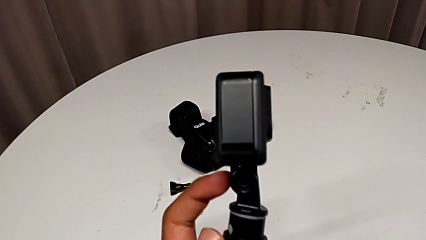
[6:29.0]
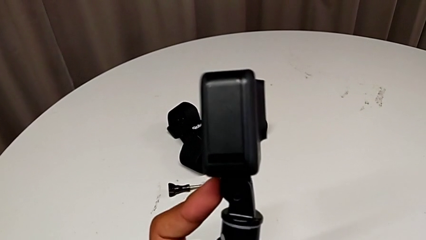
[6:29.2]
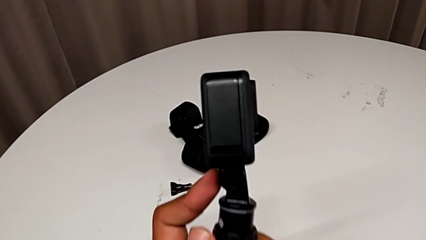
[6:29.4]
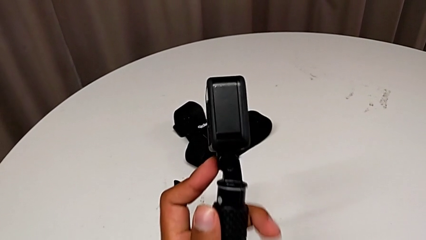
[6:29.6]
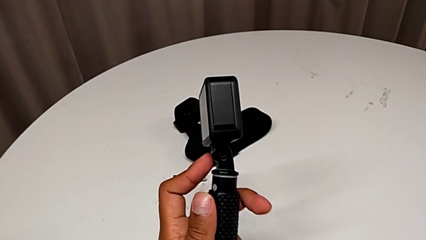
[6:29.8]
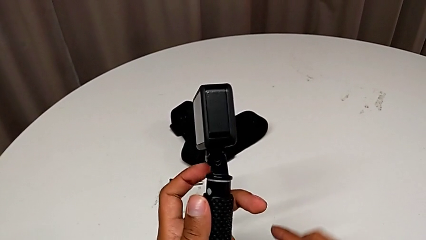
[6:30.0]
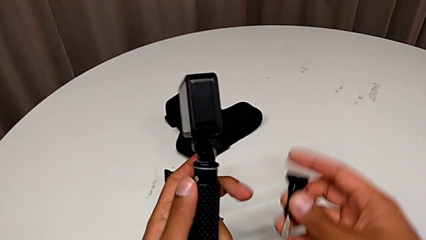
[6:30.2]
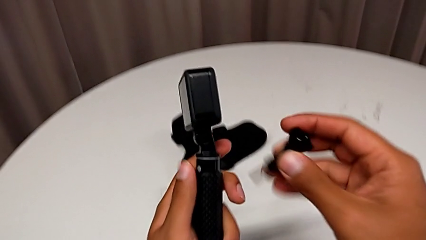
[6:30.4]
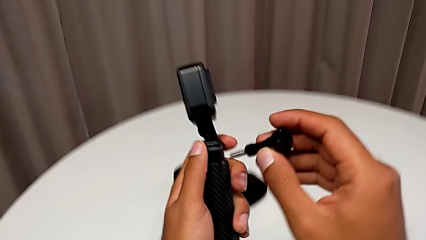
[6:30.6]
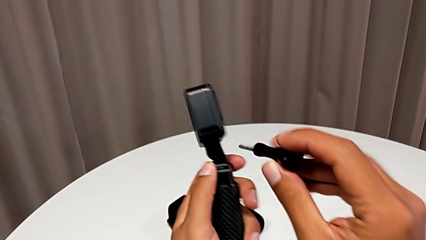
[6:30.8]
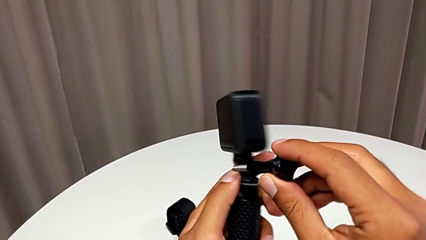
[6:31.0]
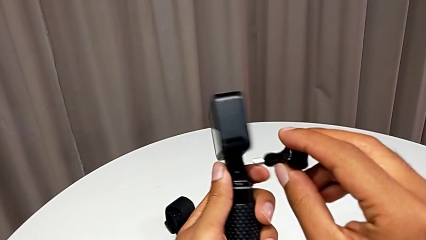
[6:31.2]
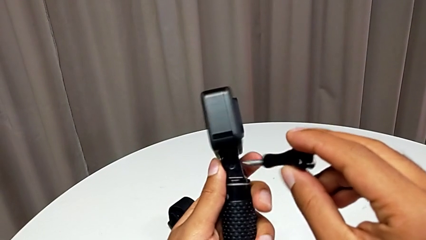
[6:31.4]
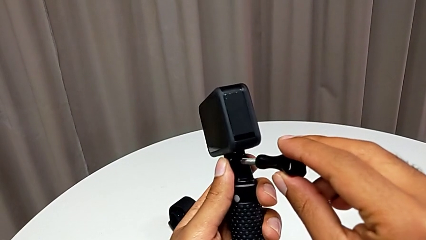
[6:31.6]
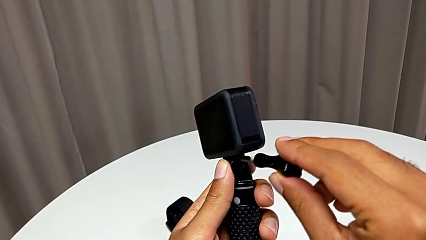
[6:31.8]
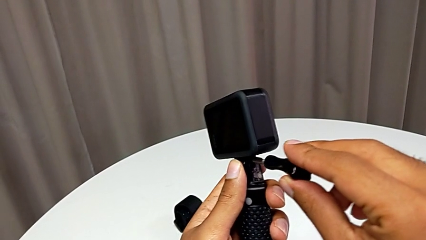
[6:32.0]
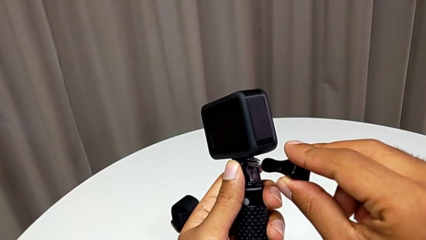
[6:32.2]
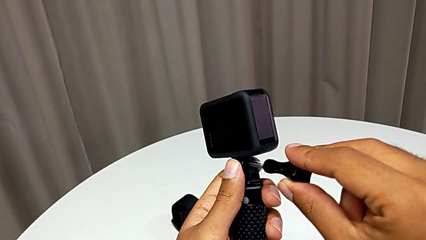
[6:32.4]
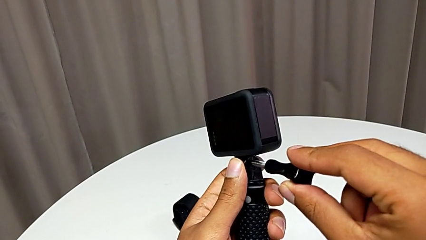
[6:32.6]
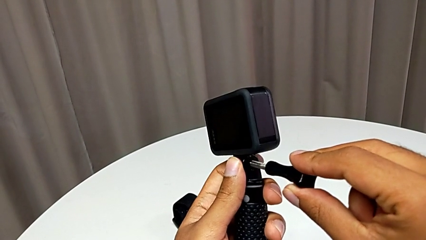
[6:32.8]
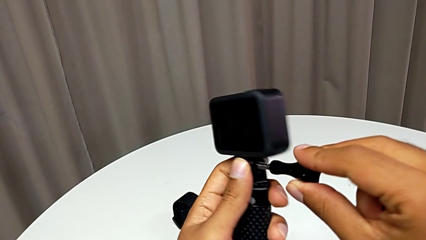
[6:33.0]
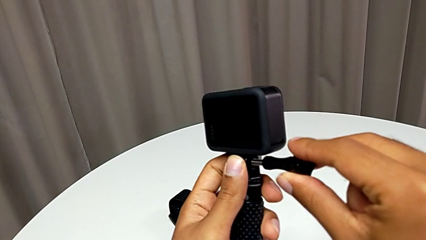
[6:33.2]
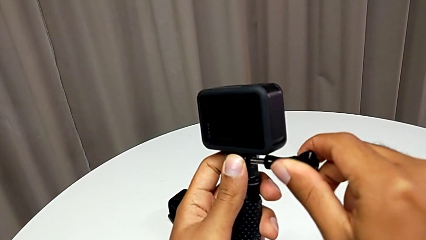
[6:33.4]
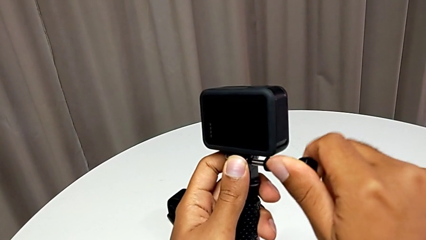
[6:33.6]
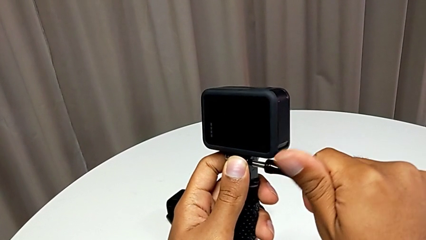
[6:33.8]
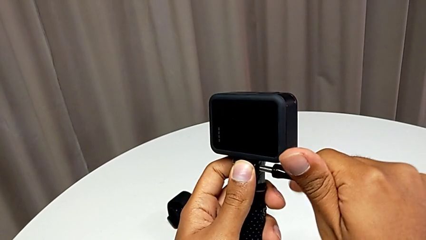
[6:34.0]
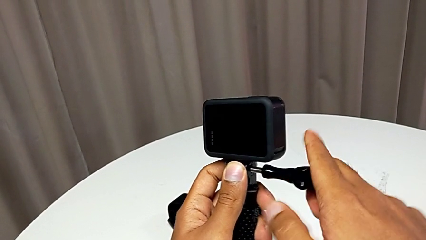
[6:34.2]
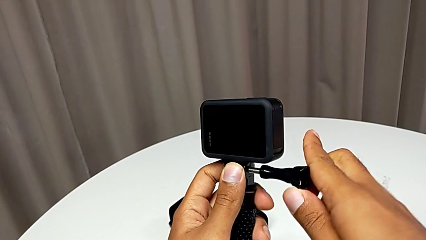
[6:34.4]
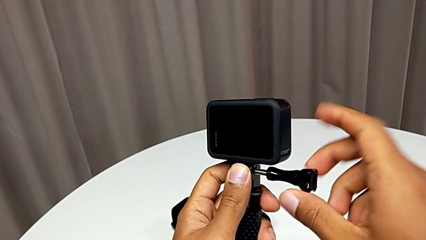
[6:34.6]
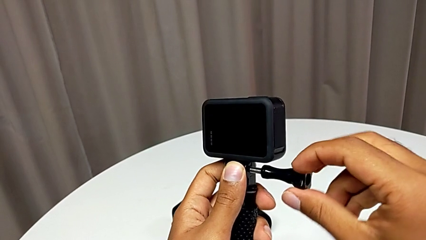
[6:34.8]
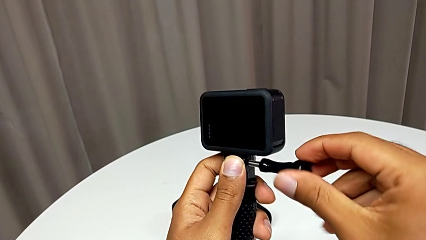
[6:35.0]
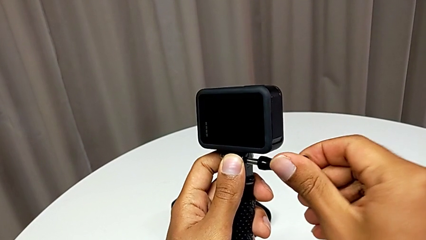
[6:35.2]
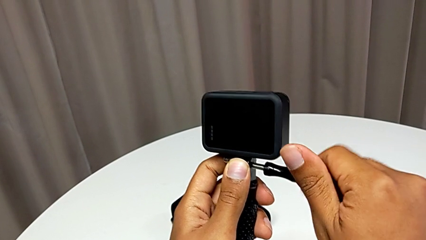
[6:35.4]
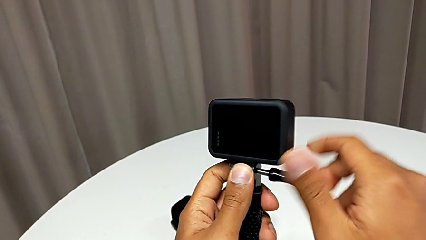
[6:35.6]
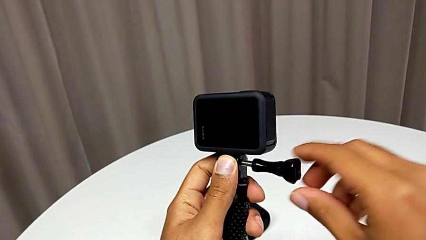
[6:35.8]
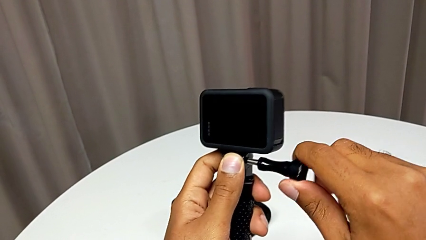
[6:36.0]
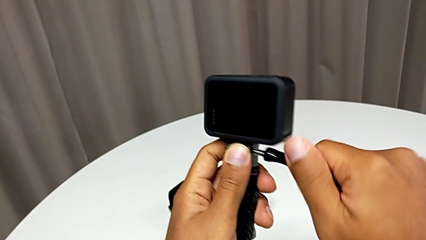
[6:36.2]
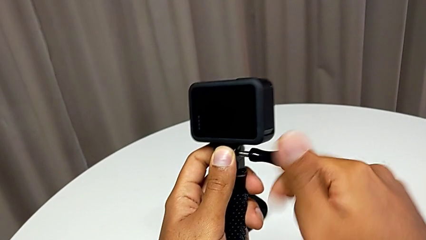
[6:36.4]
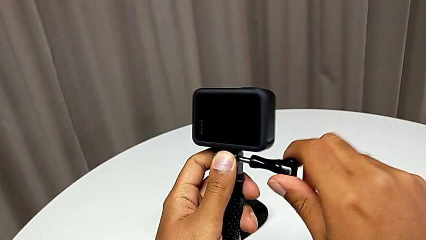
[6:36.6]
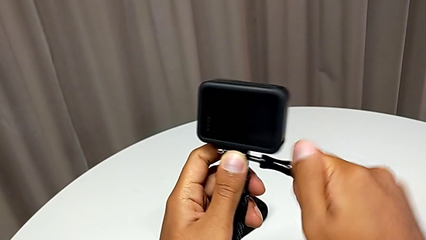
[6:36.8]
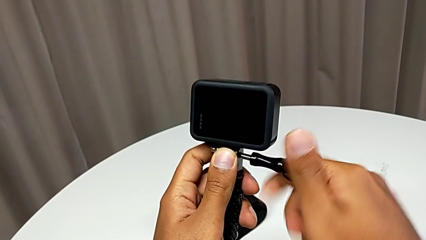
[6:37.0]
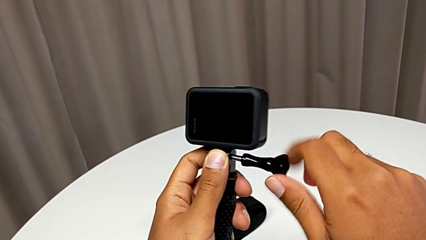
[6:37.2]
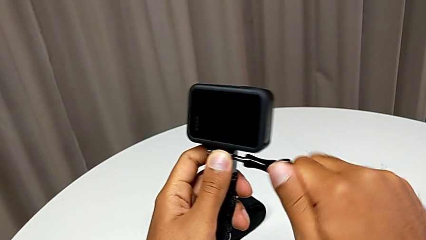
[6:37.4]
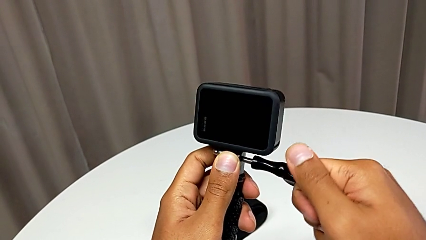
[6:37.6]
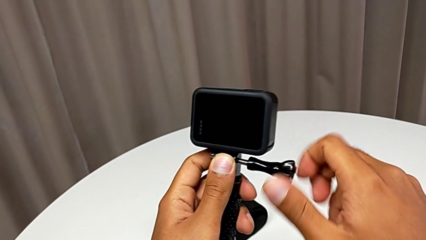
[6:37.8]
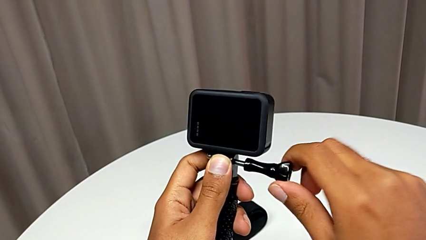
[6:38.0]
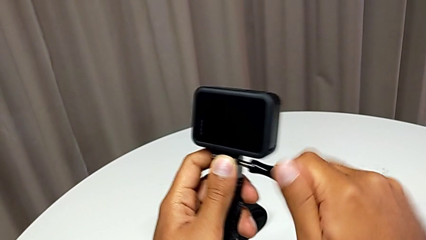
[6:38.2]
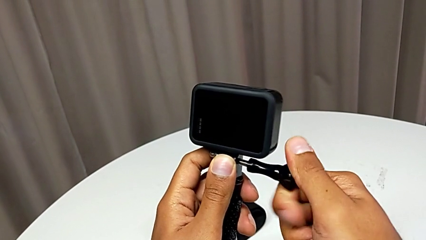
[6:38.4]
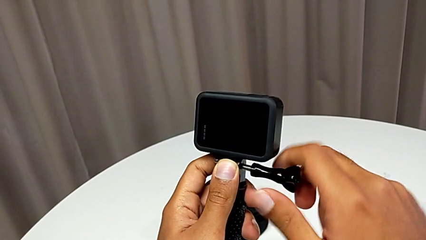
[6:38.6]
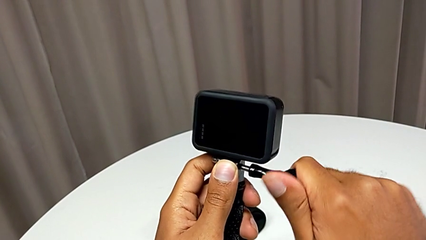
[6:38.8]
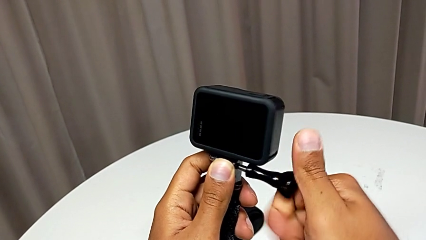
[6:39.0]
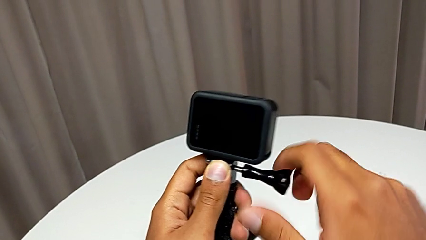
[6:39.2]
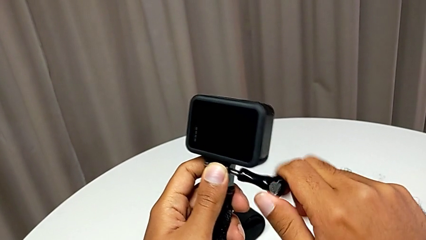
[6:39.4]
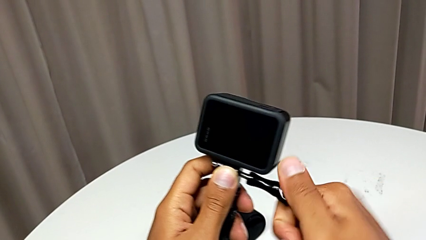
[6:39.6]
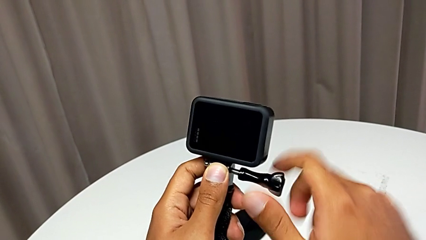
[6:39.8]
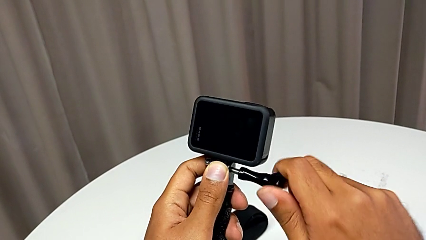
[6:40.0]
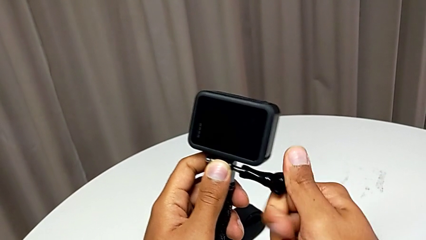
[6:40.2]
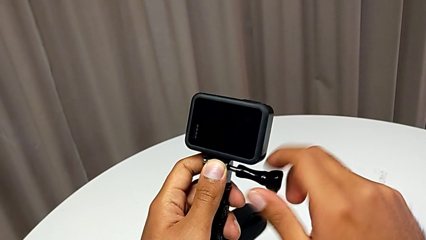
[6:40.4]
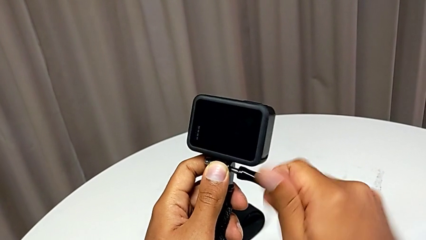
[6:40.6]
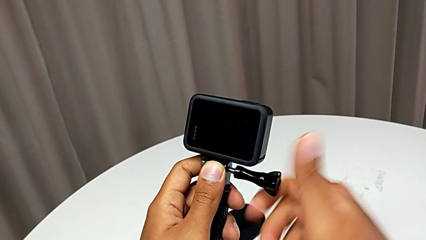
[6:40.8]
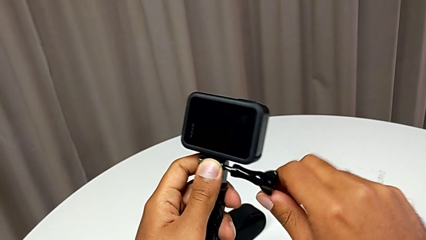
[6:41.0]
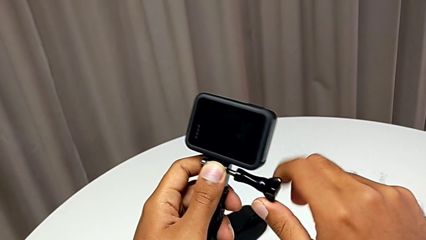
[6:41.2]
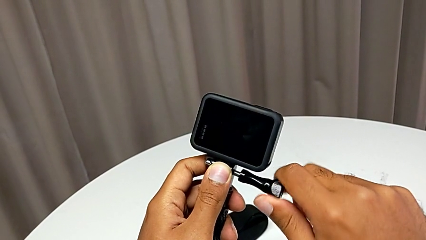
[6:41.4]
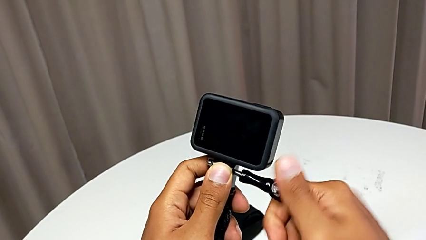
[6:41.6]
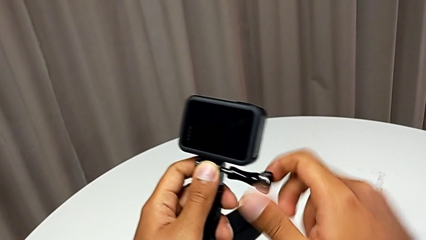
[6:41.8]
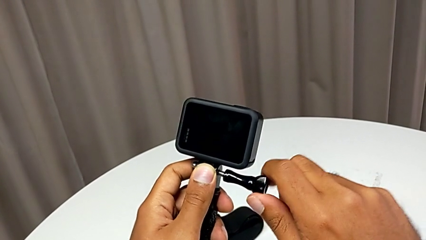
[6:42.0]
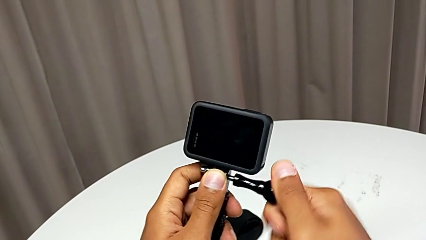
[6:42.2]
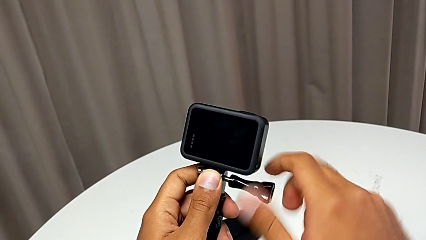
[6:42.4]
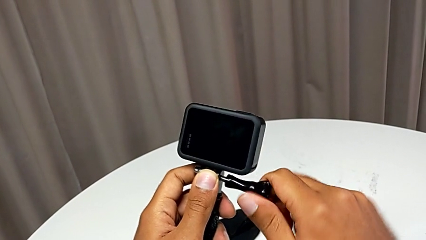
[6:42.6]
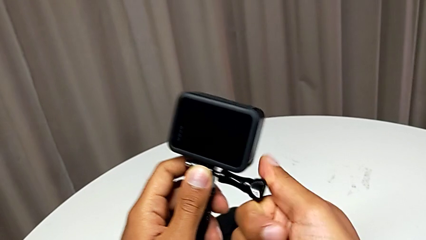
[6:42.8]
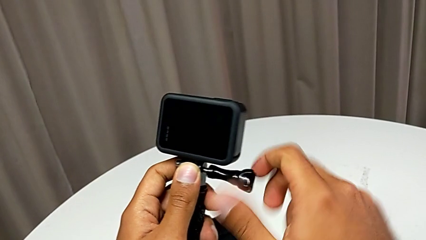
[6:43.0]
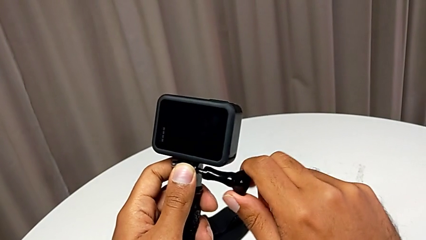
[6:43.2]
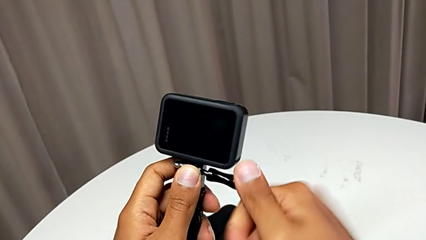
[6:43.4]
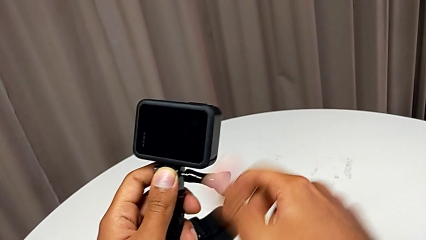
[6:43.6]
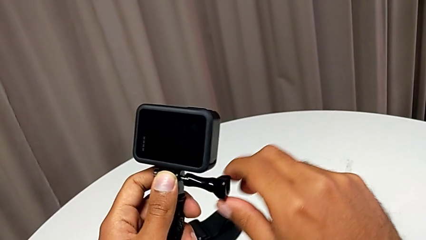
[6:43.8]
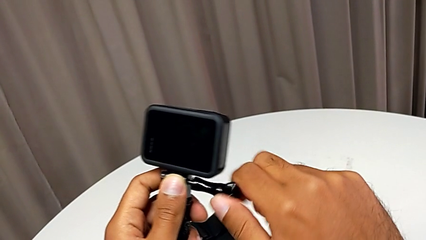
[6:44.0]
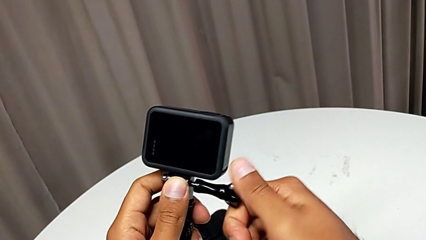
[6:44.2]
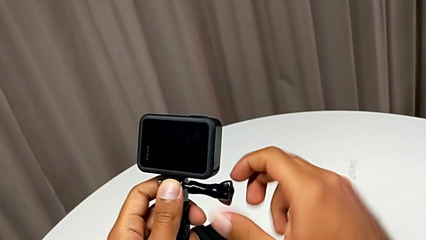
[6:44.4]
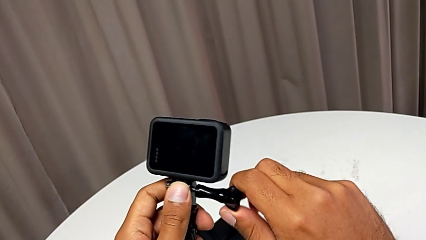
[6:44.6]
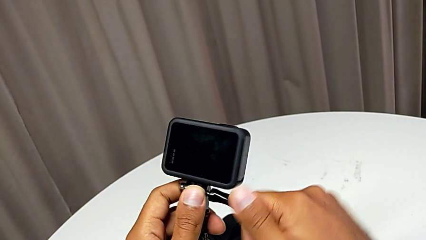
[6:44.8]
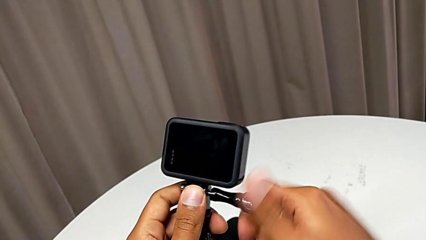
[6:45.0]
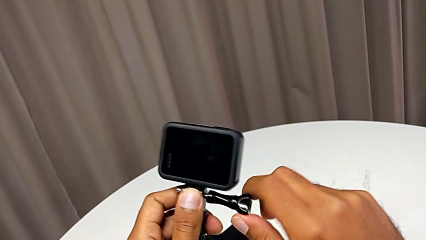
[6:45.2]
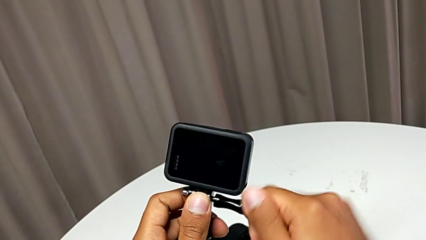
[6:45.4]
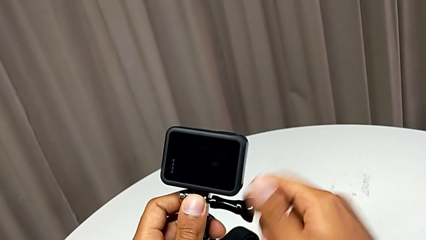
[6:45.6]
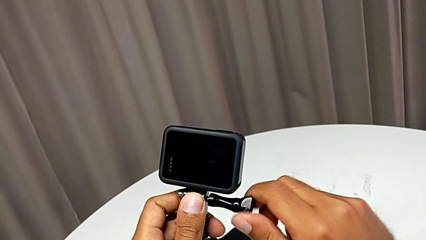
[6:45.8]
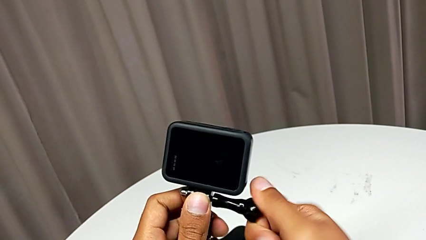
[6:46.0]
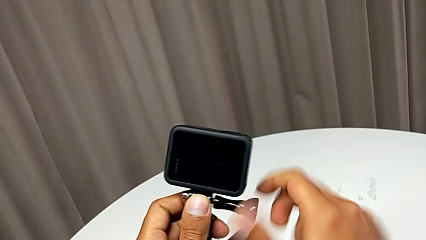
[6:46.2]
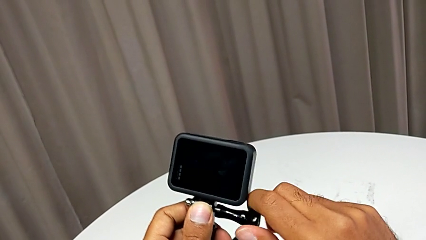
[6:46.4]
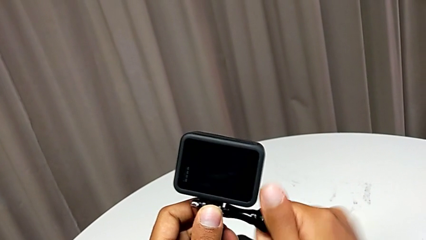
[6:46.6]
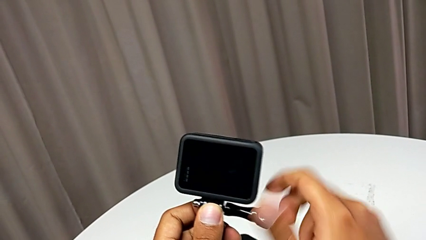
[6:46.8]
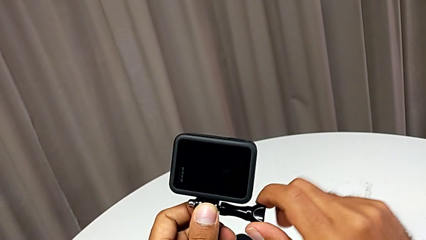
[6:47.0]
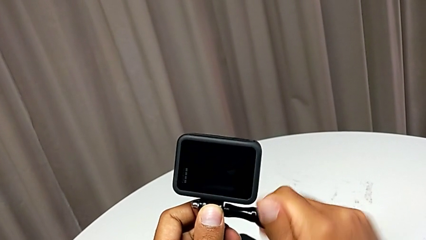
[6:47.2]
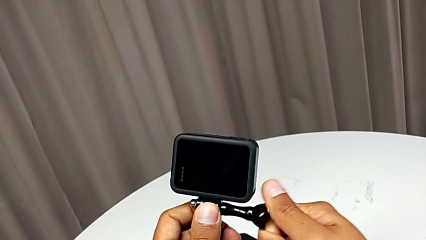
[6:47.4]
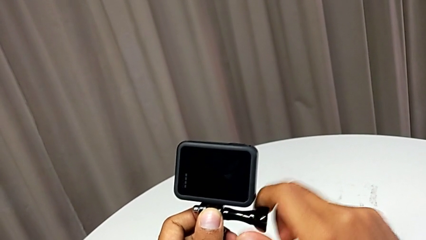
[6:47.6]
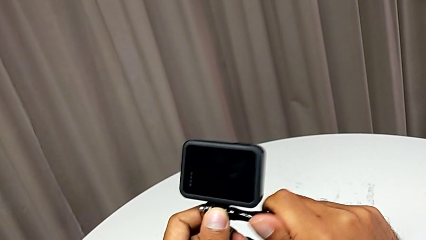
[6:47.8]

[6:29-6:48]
The camera wearer is exchanging the strap for a handheld grip. They begin to screw the handheld grip.
